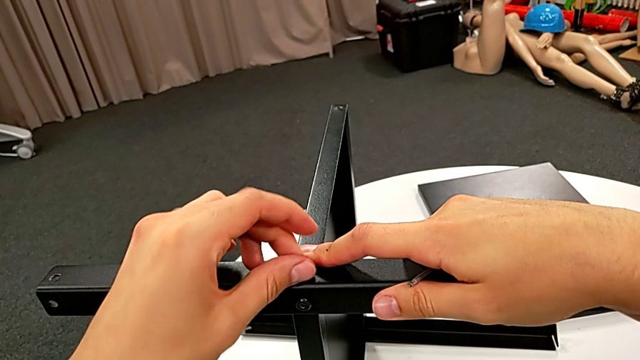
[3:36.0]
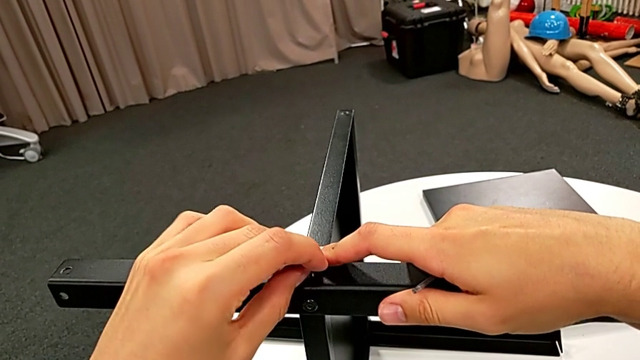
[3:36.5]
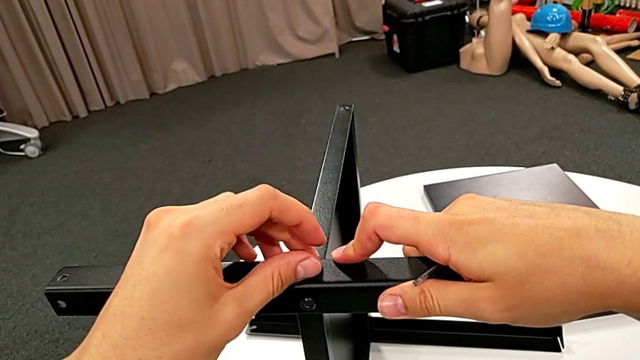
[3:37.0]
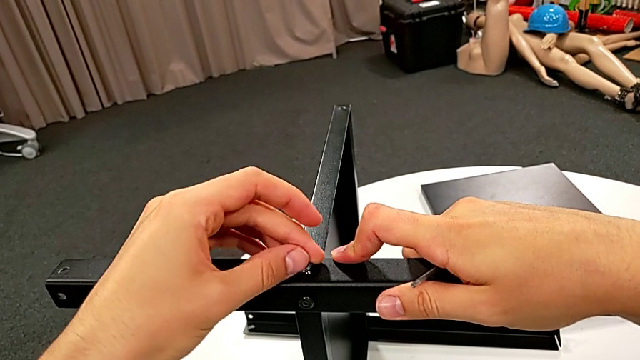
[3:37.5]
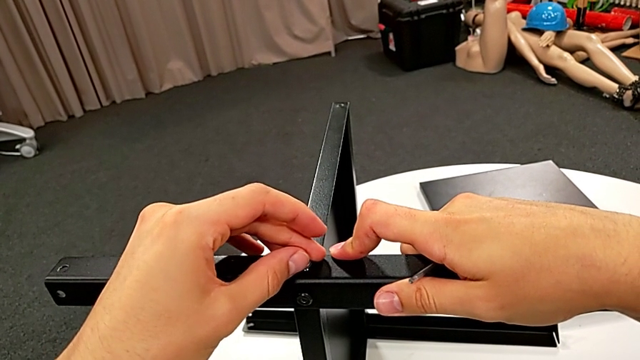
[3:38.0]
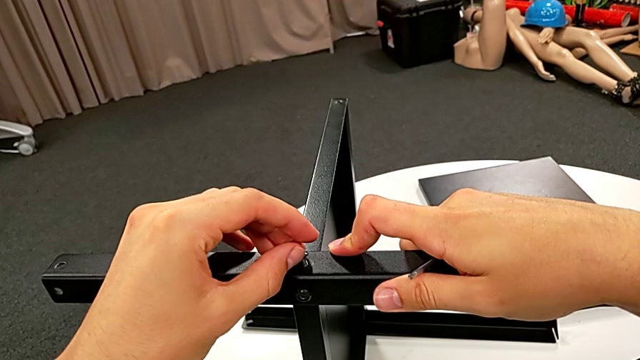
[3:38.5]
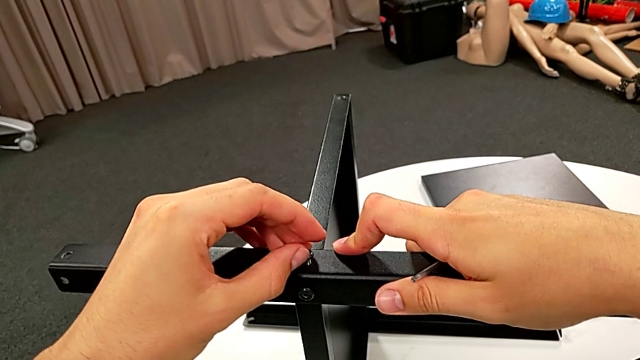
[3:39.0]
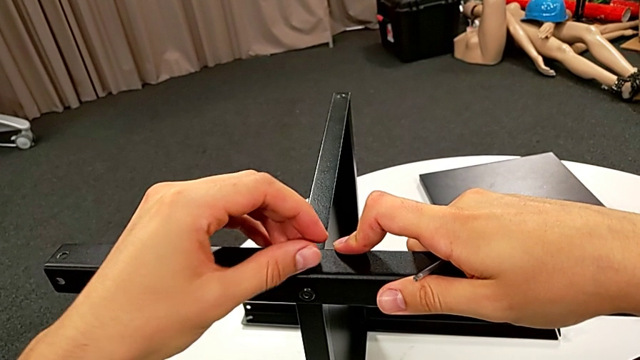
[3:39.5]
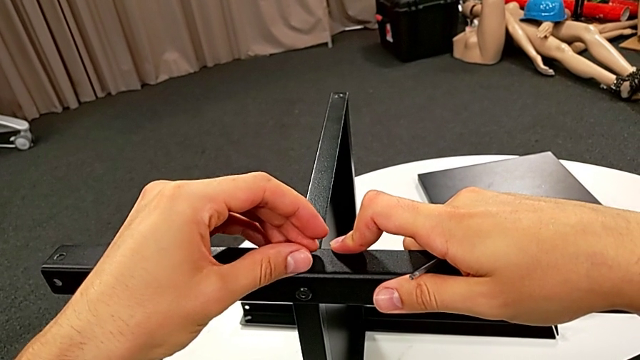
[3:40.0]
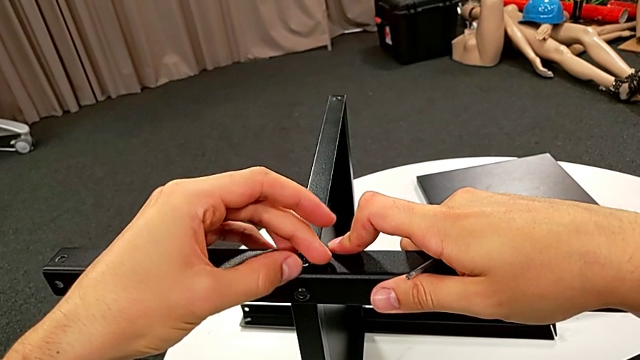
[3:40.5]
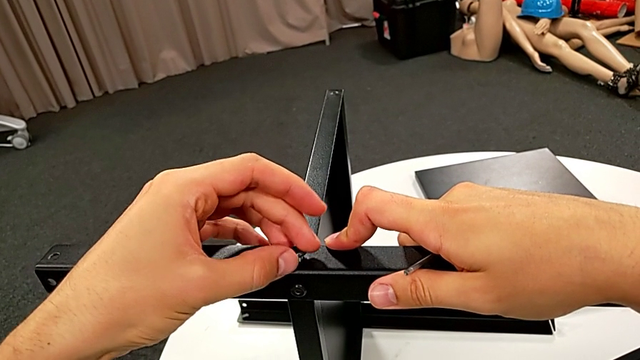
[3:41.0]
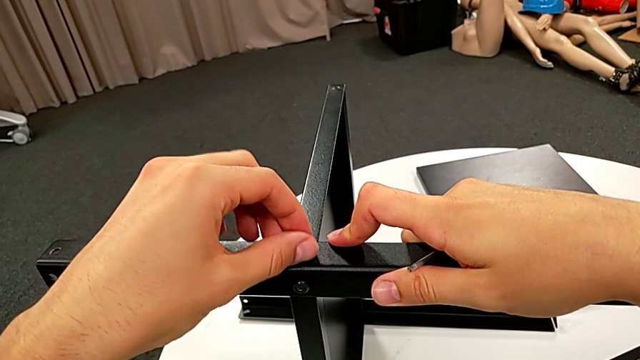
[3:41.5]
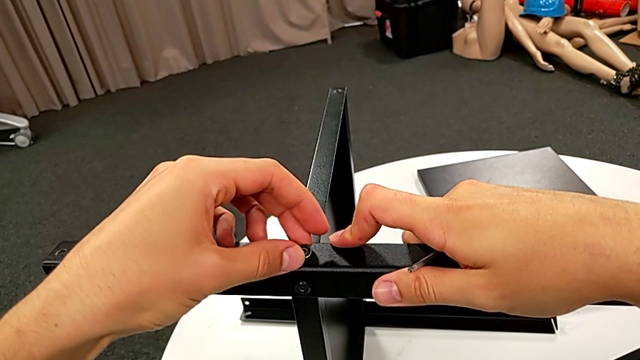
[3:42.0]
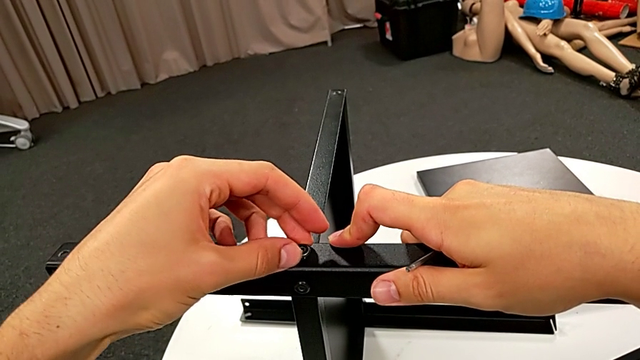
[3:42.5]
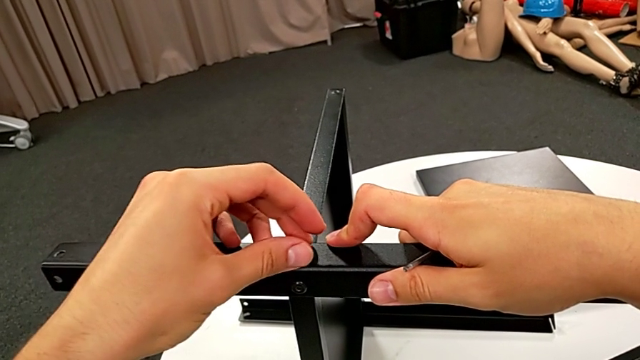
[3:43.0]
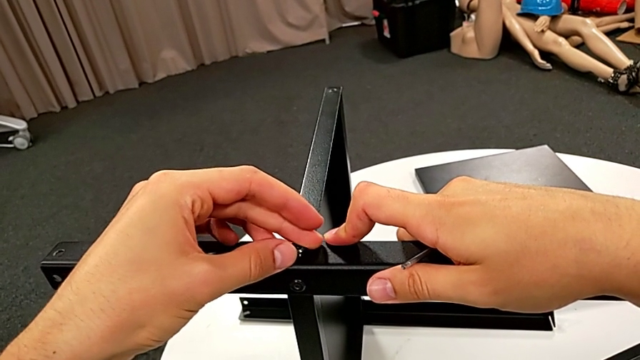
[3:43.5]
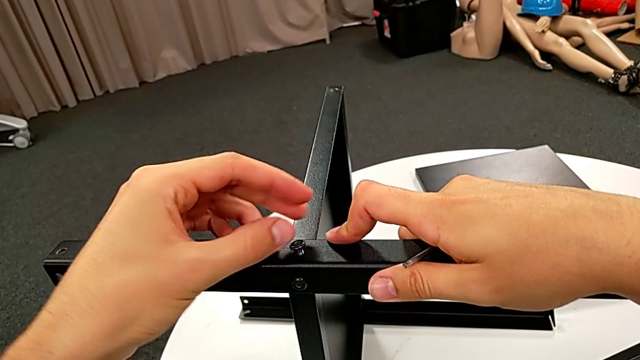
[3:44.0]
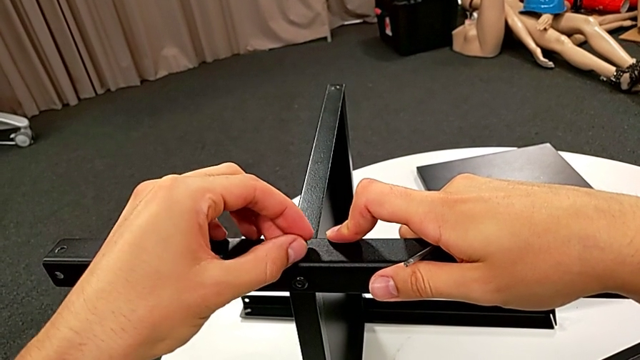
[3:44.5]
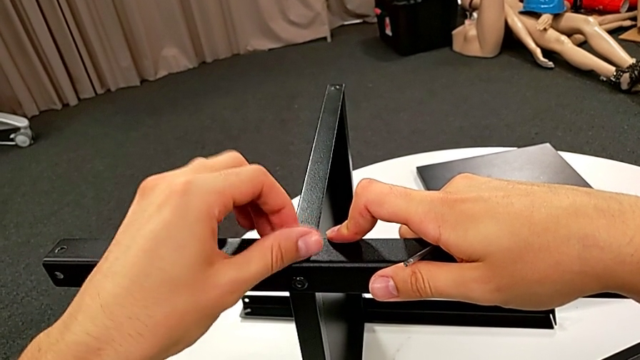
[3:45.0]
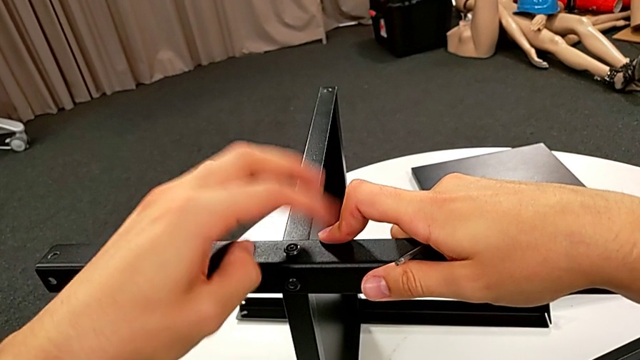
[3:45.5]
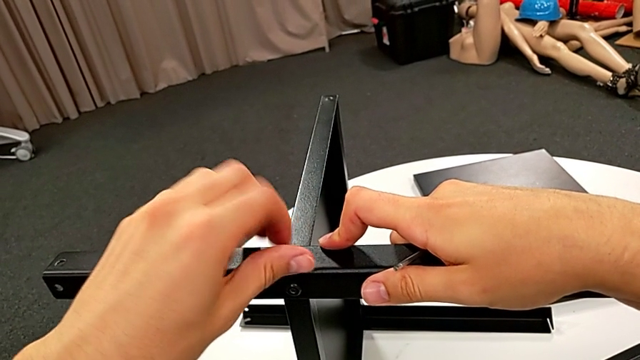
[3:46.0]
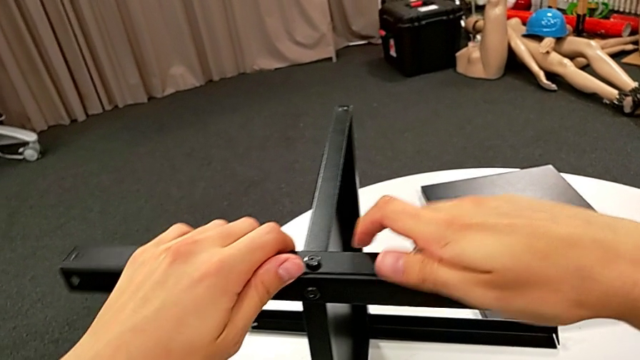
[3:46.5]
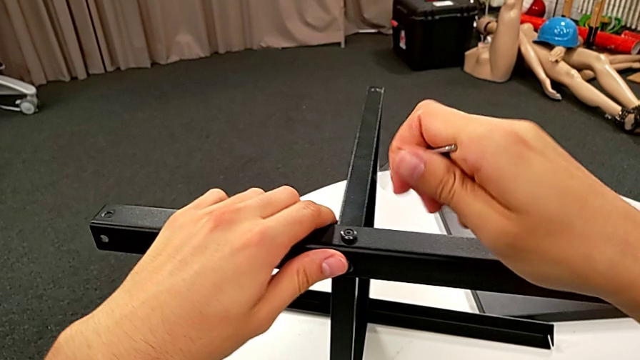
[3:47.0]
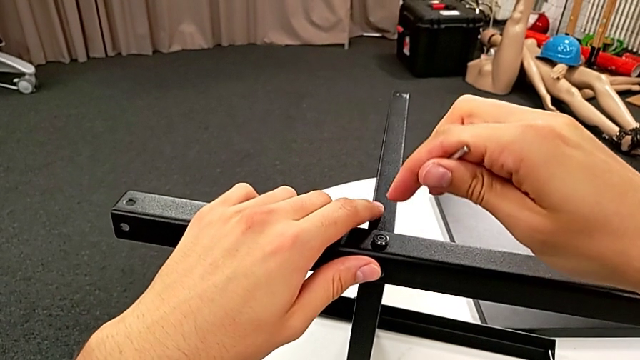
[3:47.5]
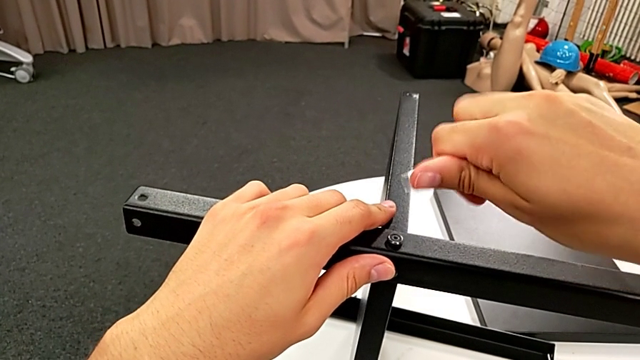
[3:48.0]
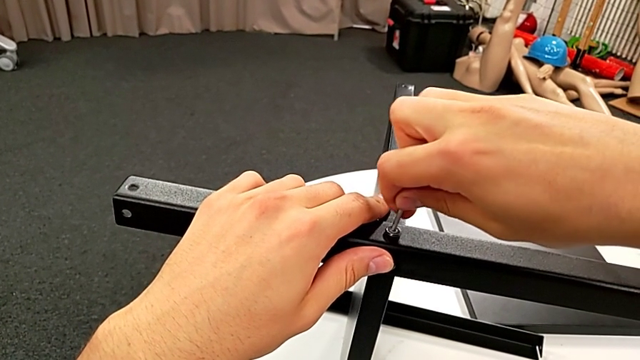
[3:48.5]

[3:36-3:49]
The camera wearer is screwing the third leg into place. They screw the hex socket head, rotate the Allen wrench and insert it.

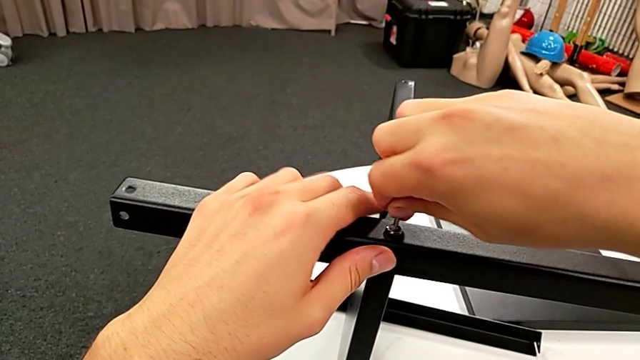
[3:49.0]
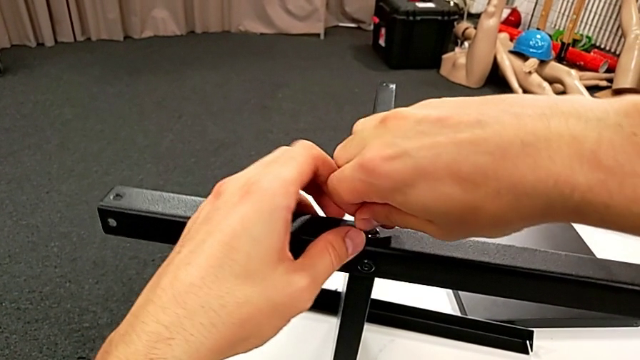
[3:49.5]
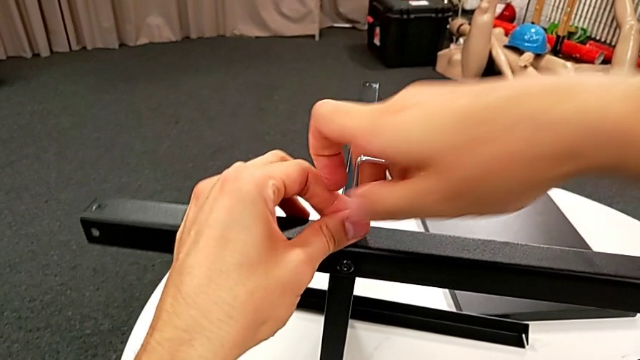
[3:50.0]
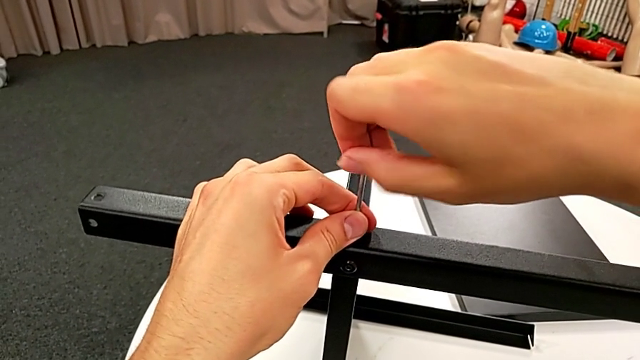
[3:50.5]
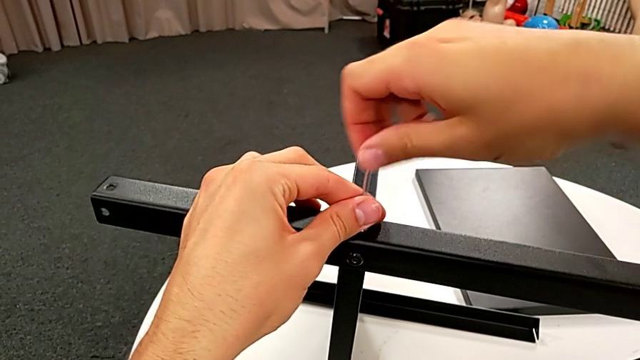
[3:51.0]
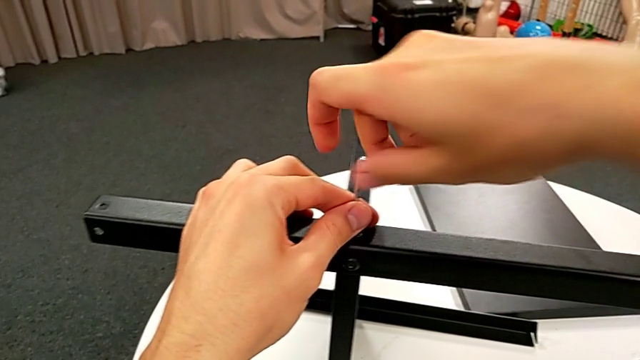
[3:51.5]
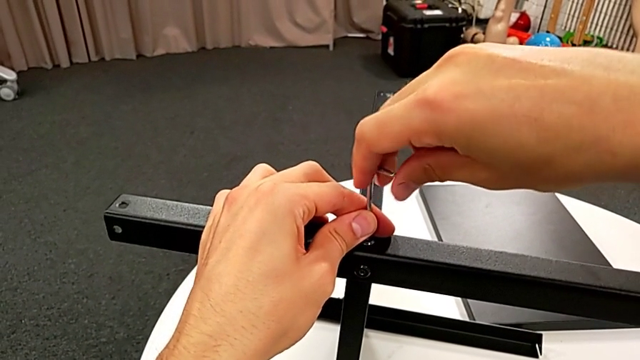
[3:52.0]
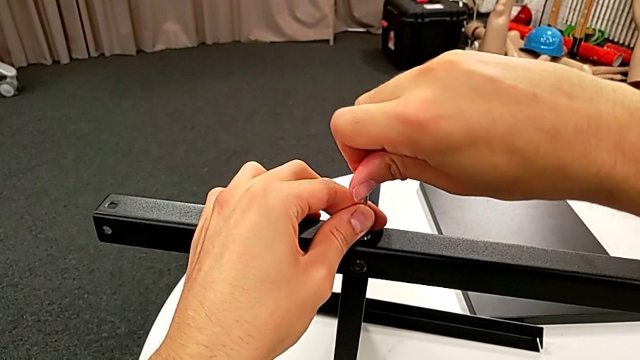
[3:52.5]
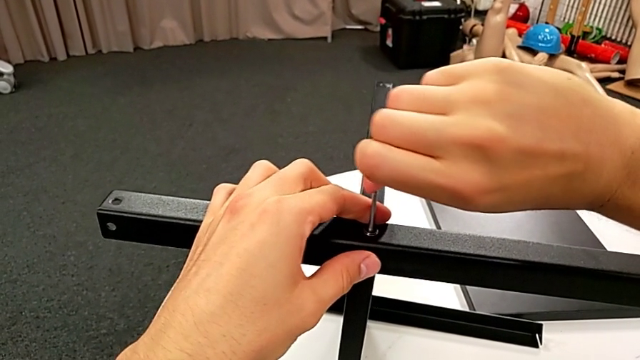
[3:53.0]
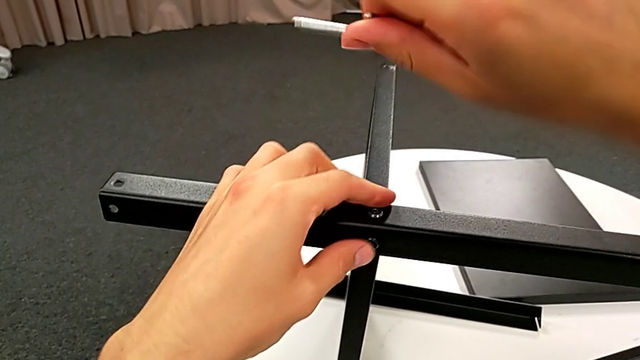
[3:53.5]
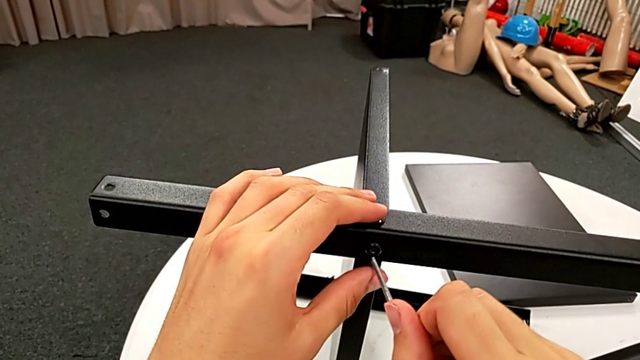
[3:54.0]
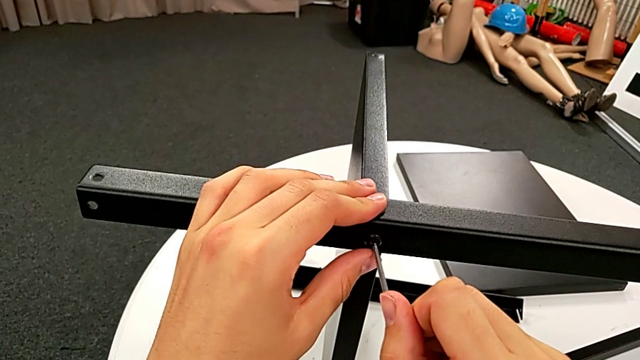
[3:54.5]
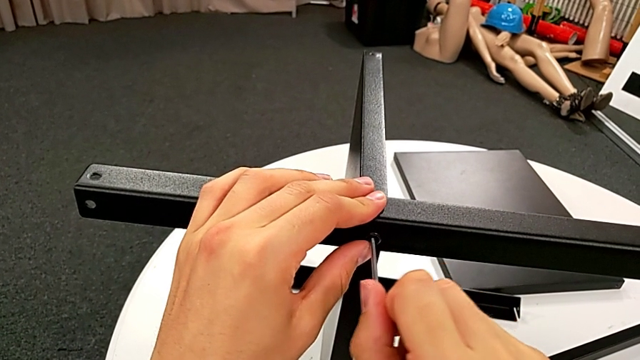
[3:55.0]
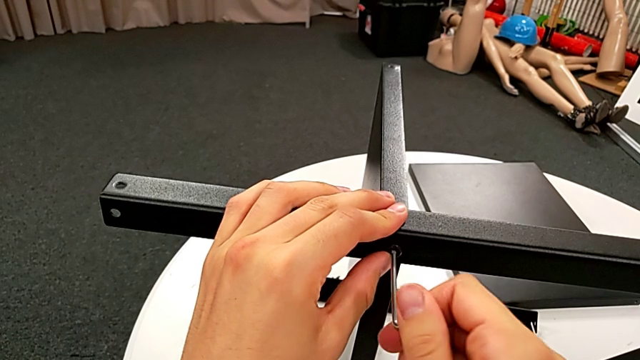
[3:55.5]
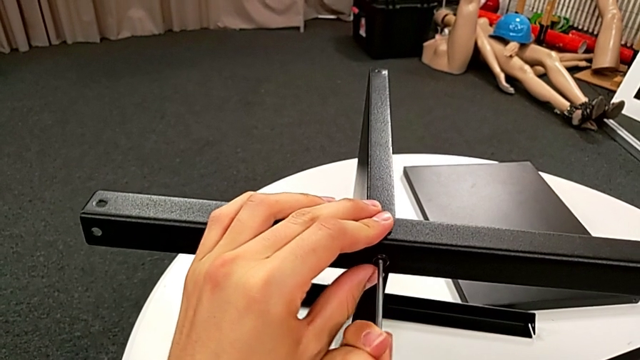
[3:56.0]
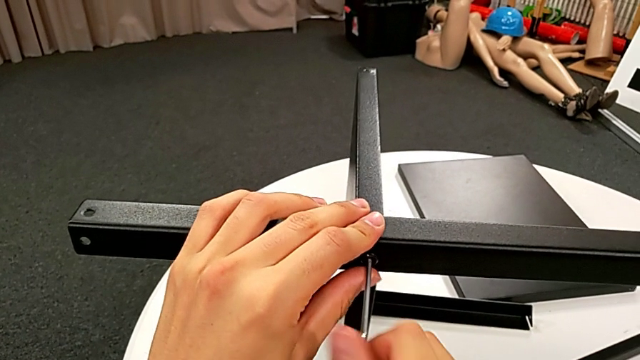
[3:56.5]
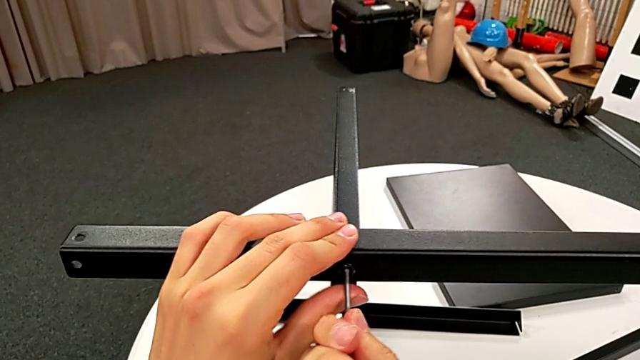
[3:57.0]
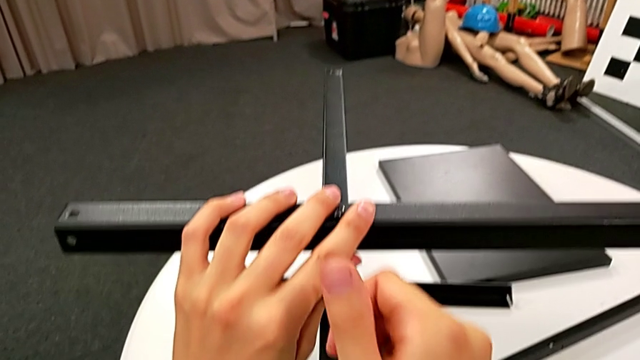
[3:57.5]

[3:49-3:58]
The camera wearer is screwing the third leg into place. They screw the hex socket head, withdraw the Allen wrench, insert it and begin to screw the hex socket head.
